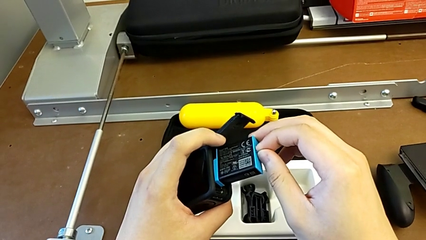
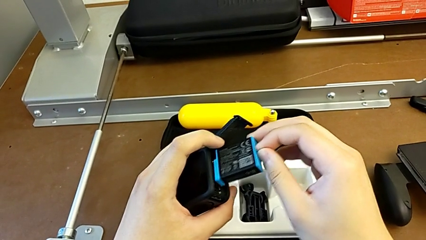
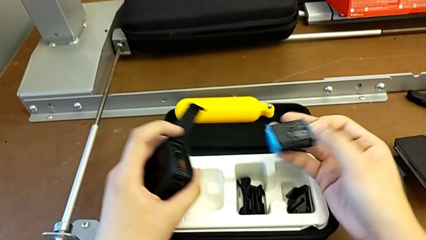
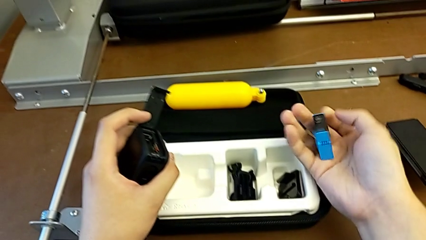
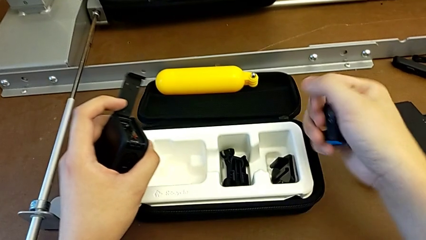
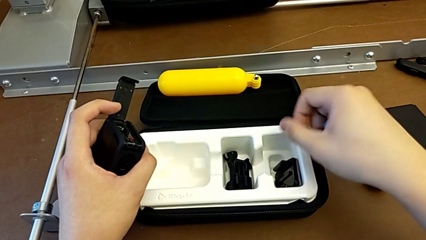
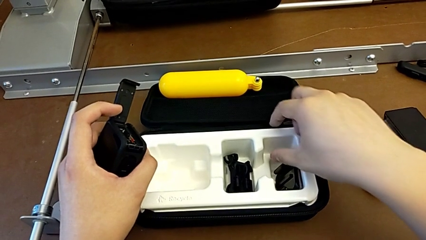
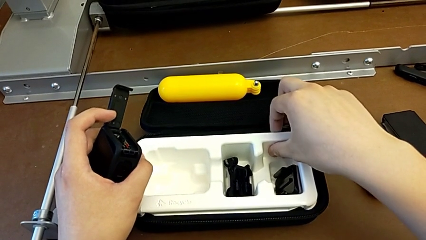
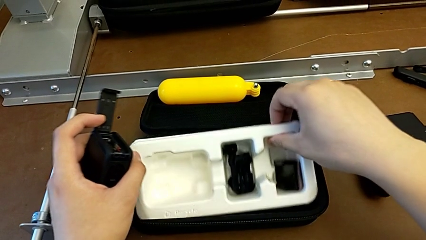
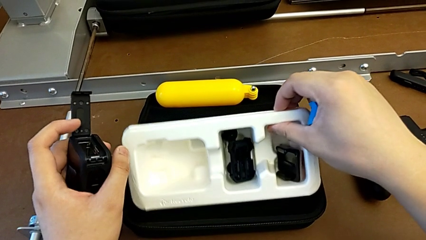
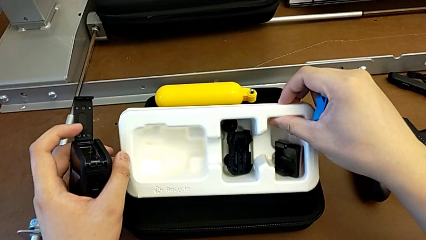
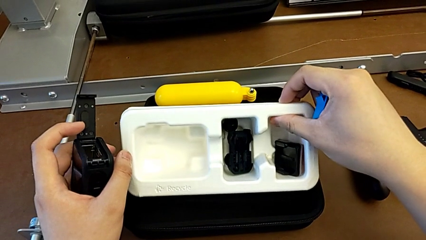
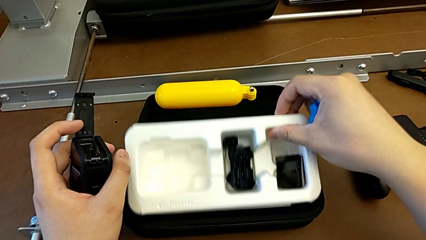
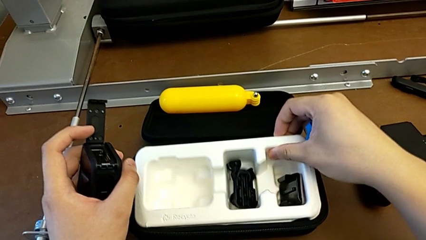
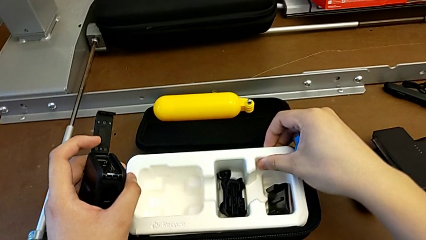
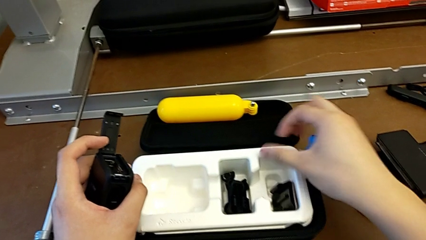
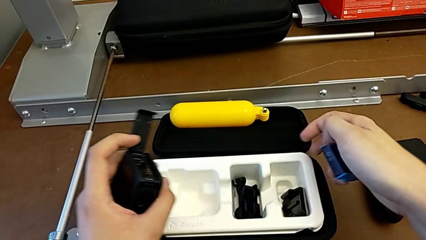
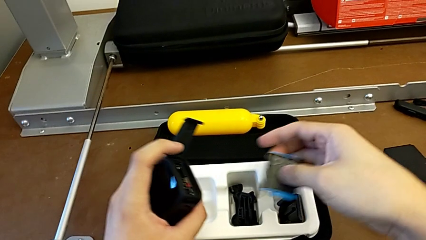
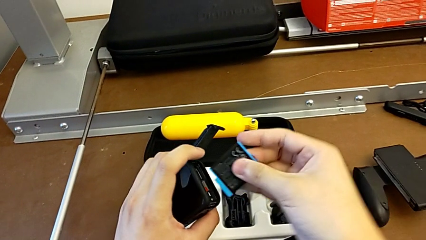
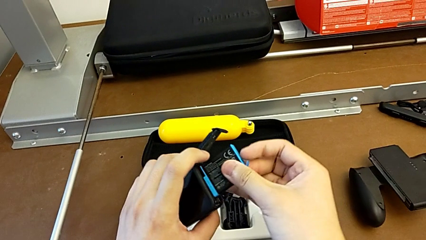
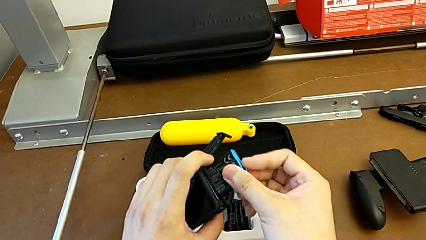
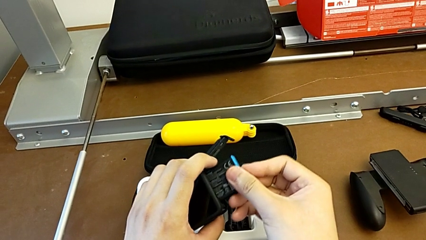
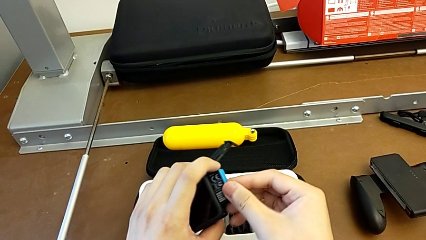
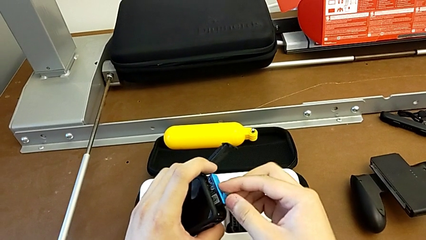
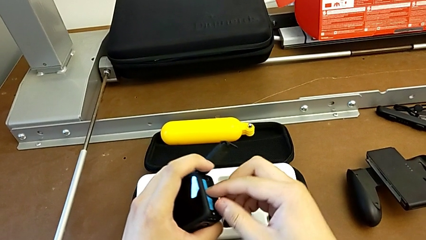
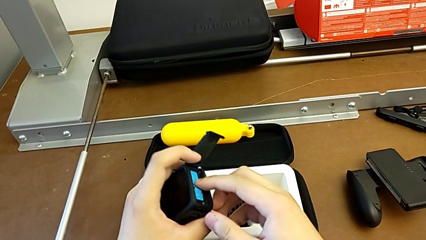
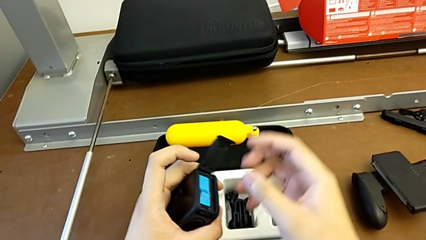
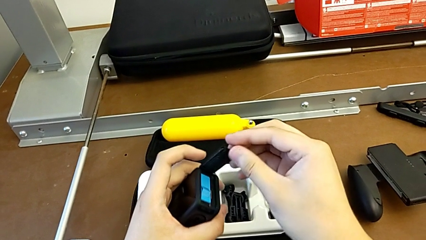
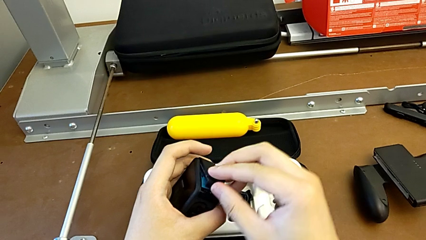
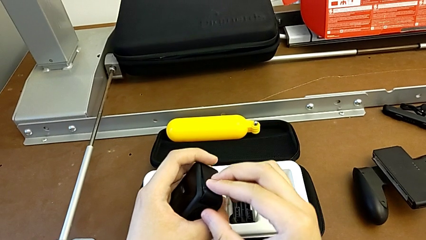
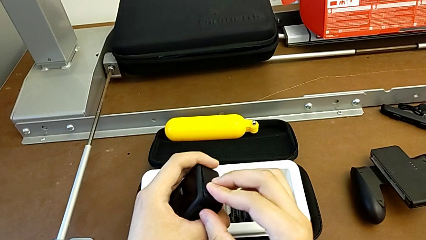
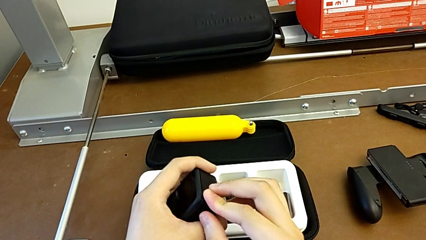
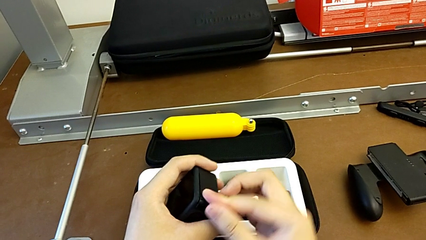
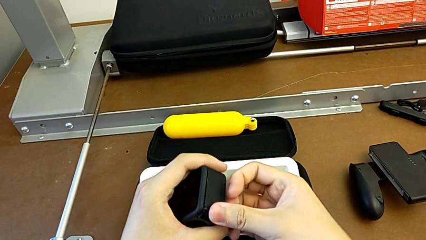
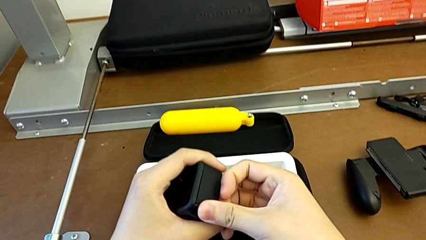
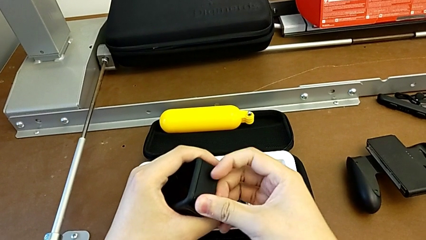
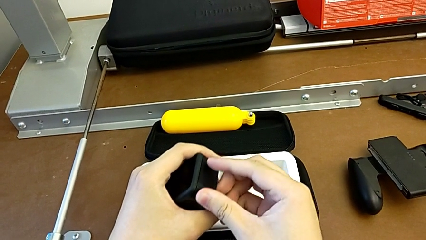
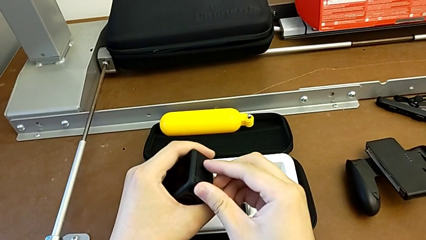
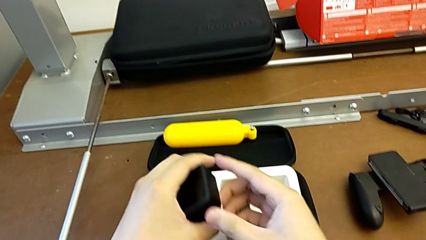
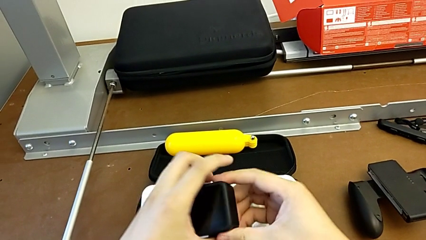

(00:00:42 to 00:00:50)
The camera wearer is exchanging the battery. They wrongly withdraw the battery and inspect the bag. They insert the battery and close the battery door.

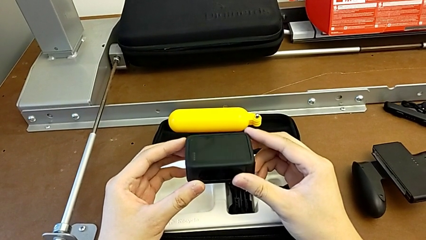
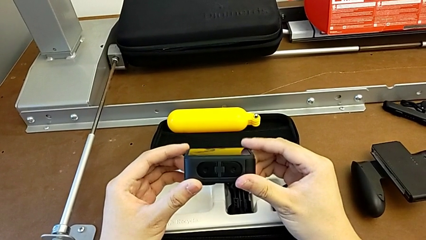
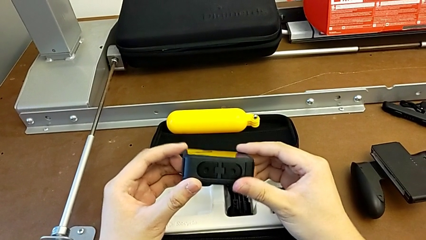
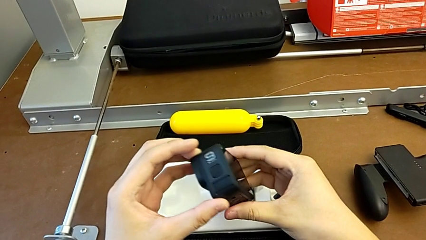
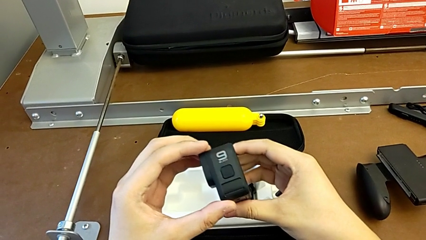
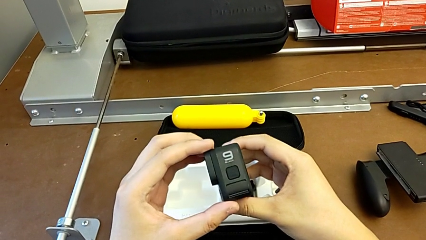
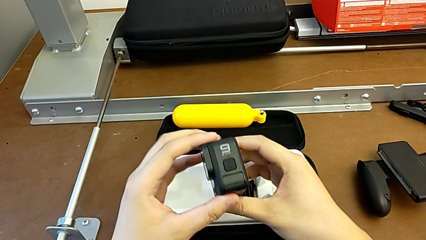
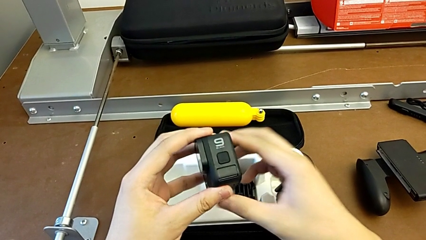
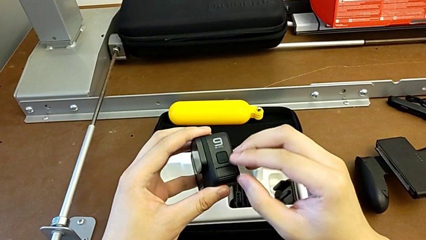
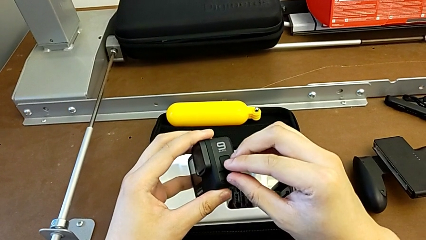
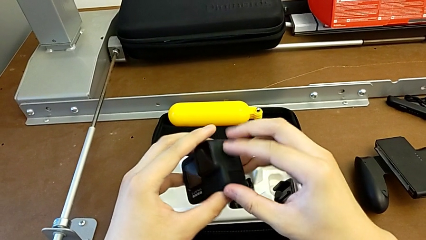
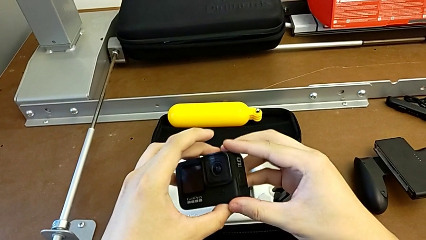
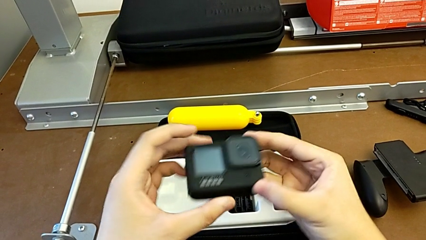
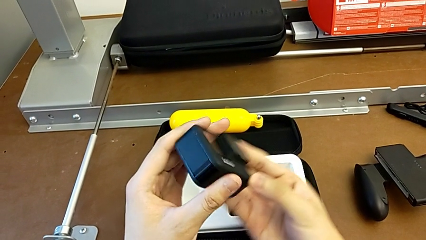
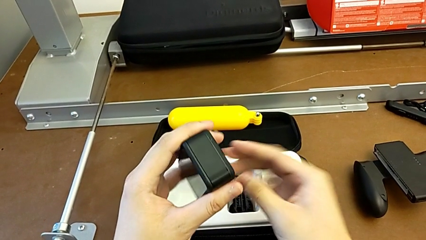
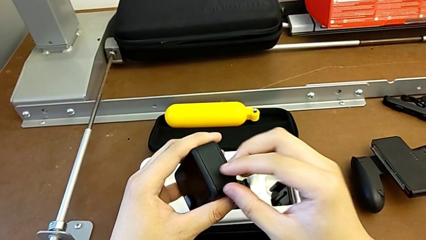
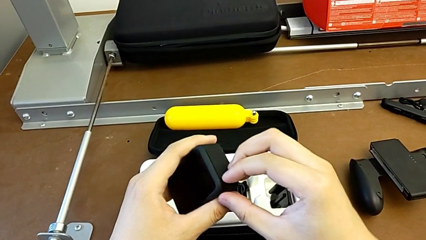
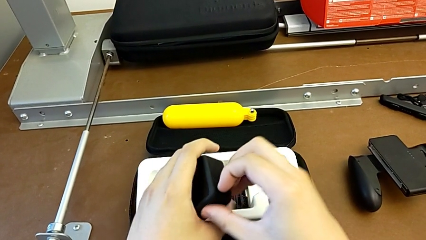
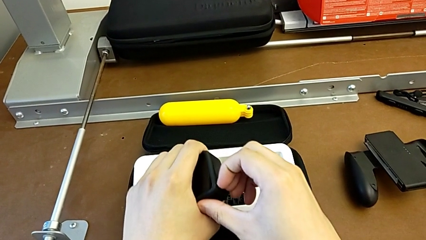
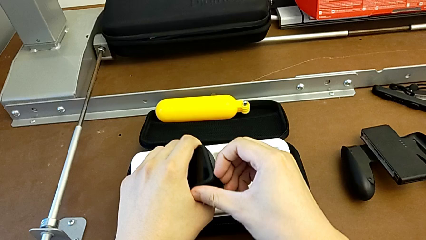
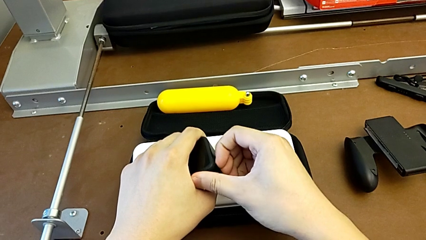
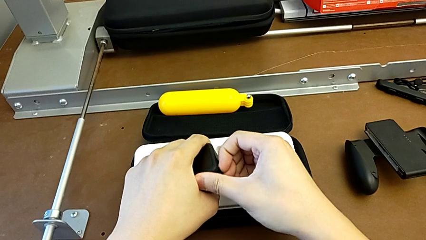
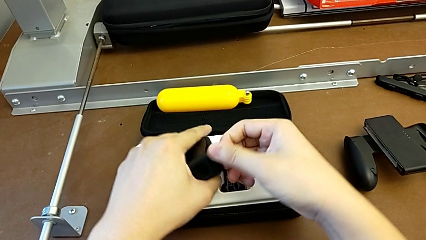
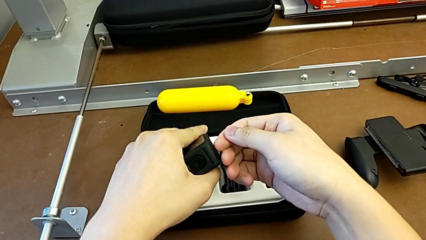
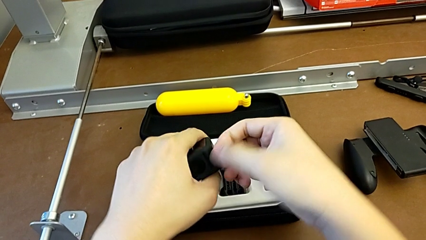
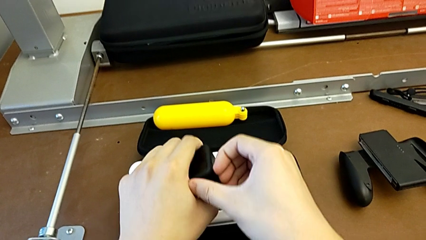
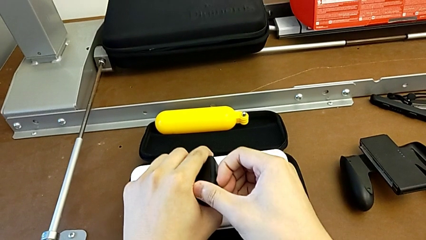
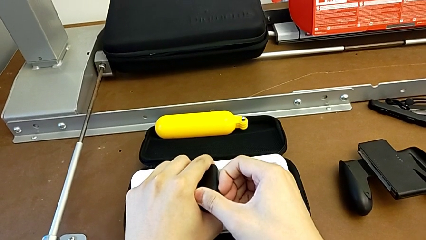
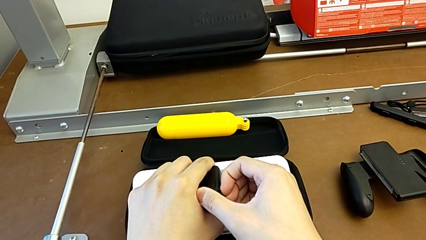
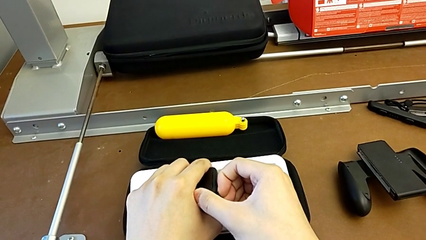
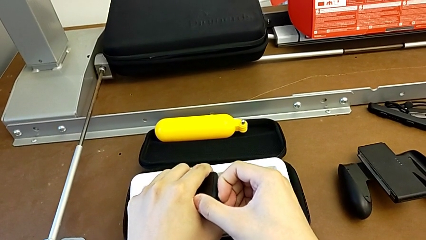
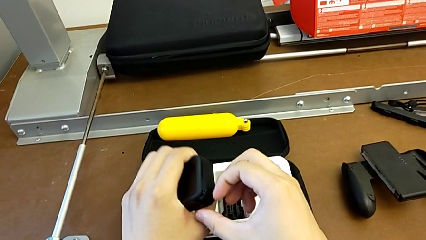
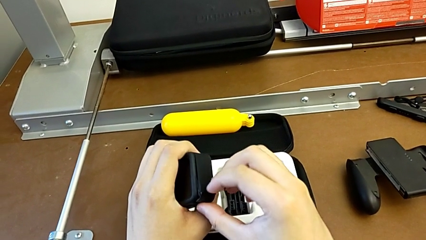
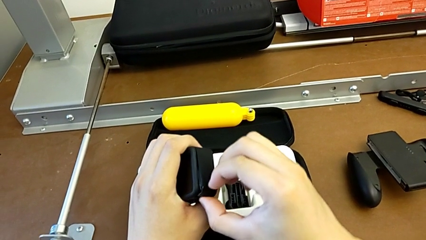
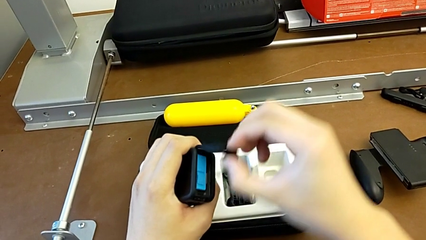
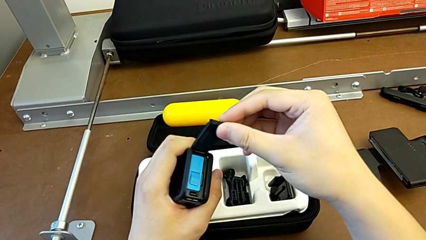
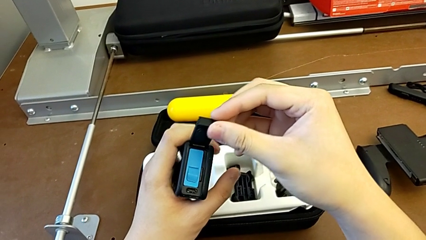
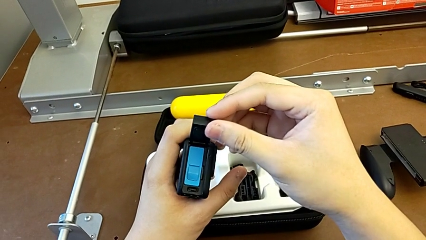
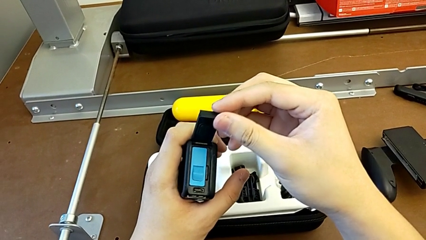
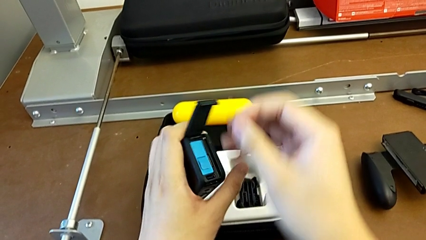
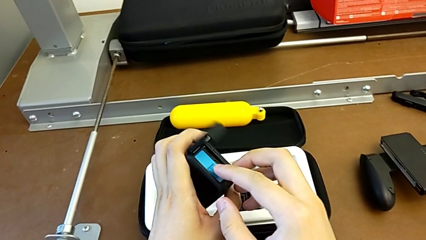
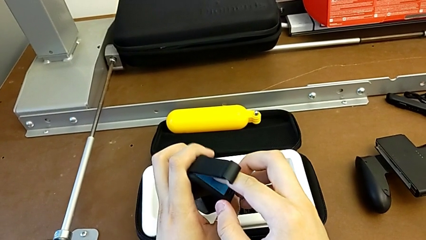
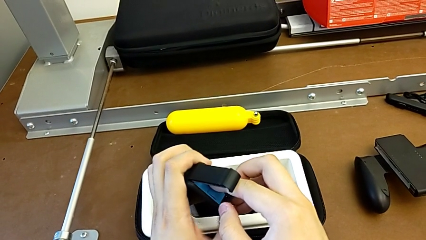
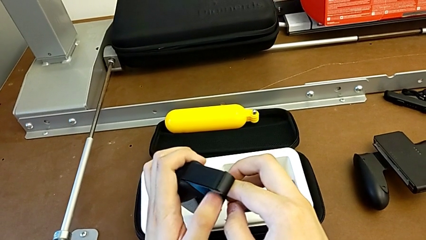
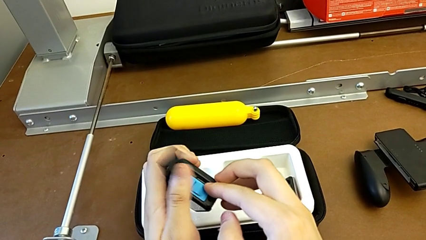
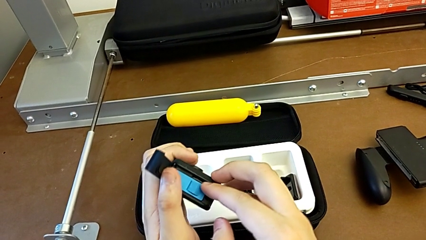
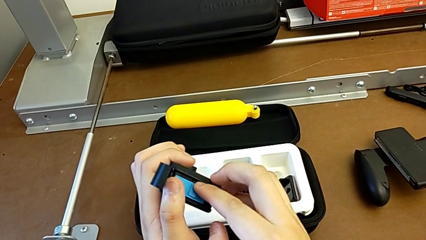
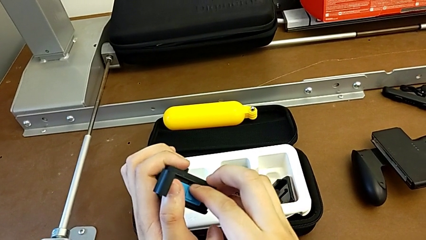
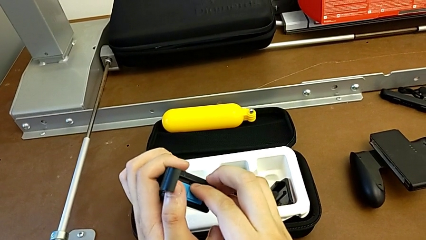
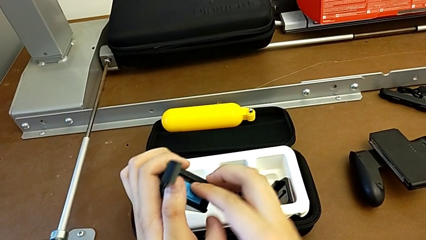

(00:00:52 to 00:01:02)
The camera wearer is exchanging the SD card. They insert the GoPro, rotate it, grab the battery door, open it and grab the battery.
